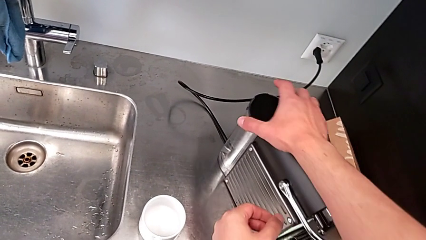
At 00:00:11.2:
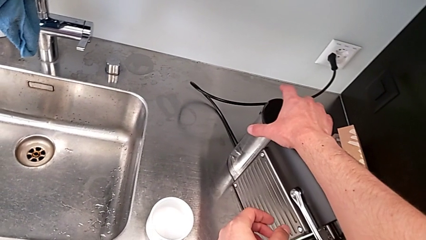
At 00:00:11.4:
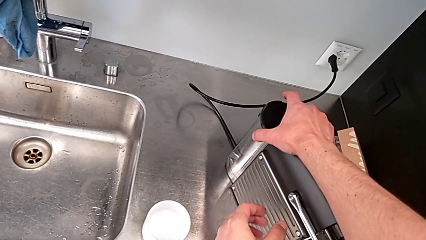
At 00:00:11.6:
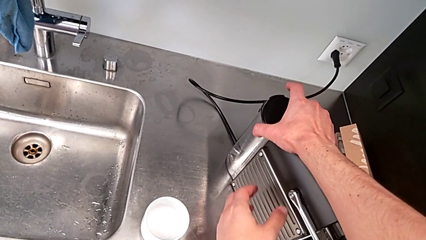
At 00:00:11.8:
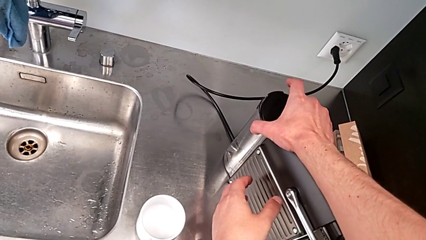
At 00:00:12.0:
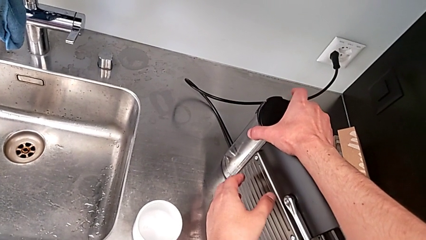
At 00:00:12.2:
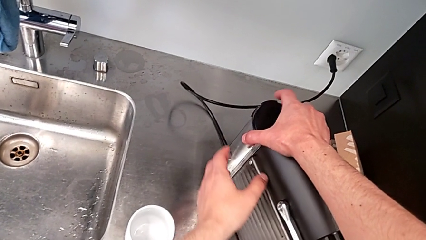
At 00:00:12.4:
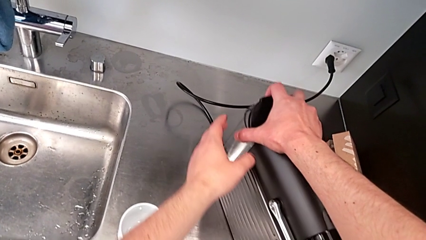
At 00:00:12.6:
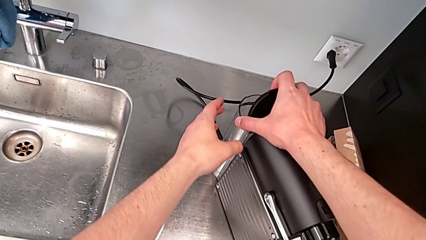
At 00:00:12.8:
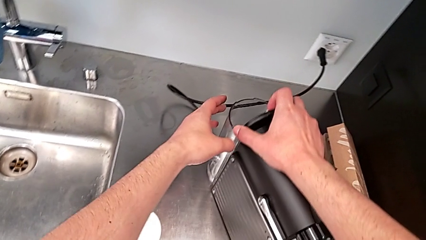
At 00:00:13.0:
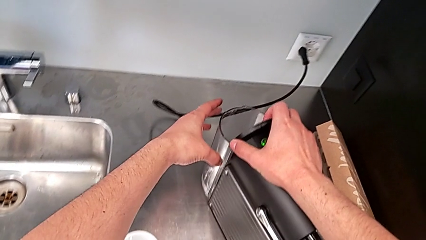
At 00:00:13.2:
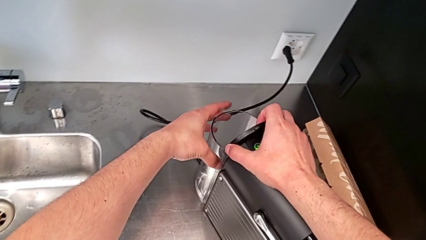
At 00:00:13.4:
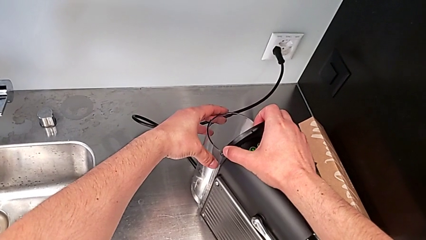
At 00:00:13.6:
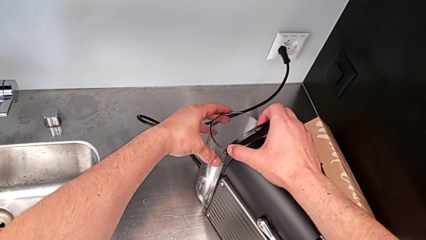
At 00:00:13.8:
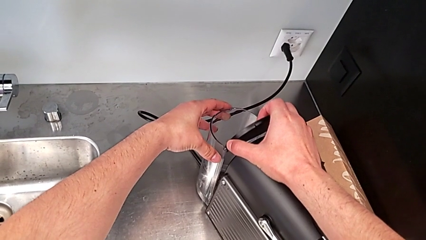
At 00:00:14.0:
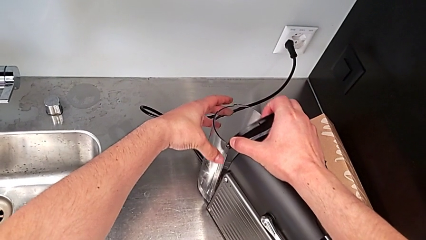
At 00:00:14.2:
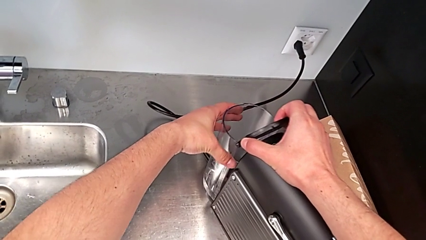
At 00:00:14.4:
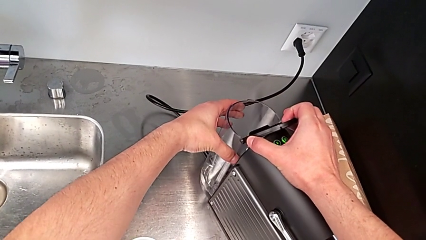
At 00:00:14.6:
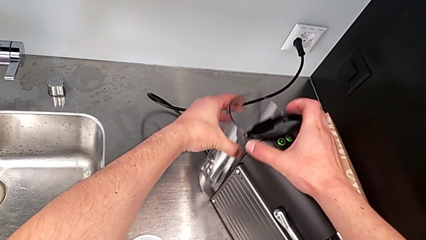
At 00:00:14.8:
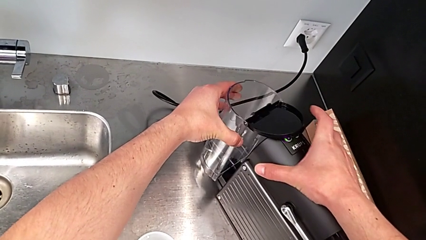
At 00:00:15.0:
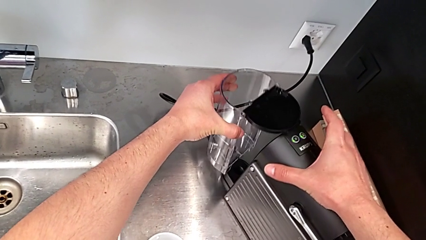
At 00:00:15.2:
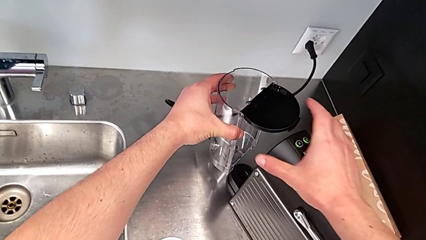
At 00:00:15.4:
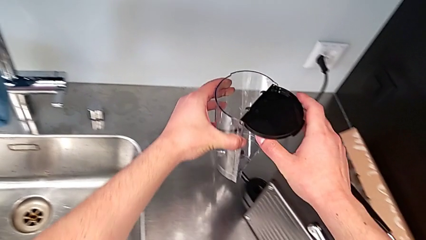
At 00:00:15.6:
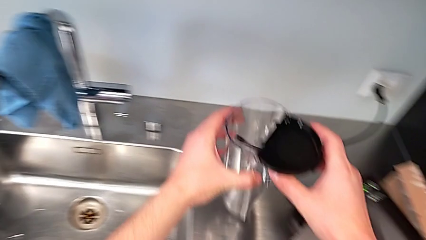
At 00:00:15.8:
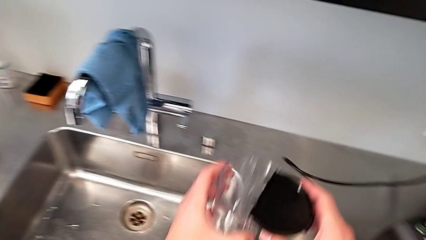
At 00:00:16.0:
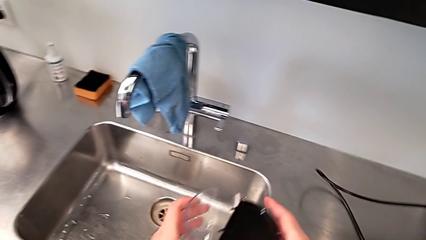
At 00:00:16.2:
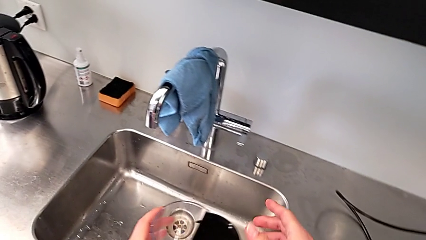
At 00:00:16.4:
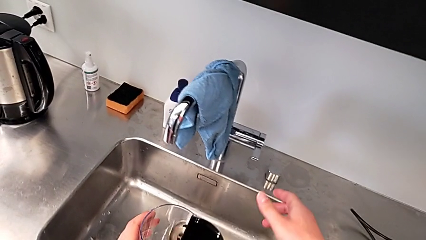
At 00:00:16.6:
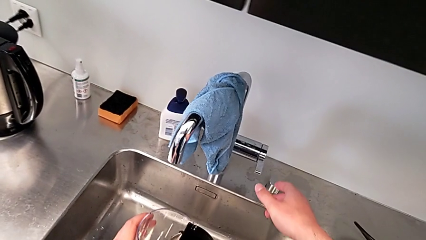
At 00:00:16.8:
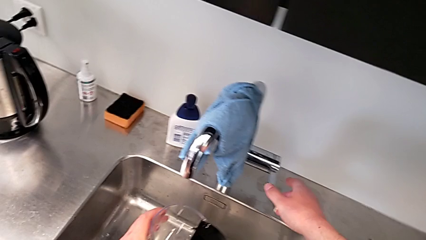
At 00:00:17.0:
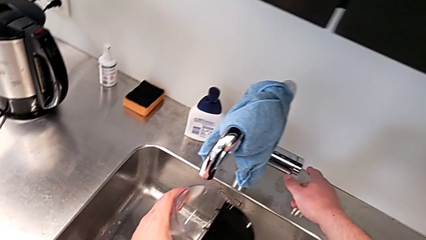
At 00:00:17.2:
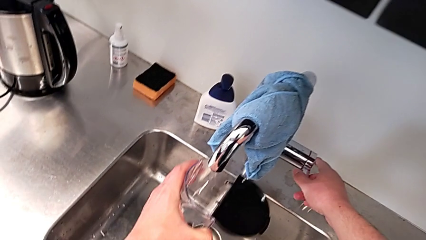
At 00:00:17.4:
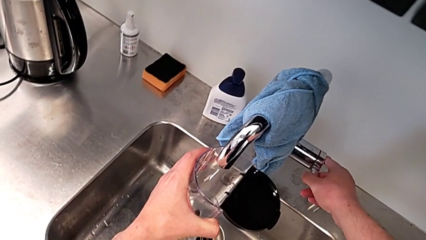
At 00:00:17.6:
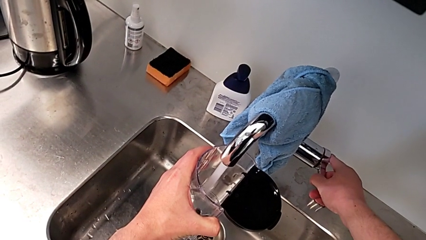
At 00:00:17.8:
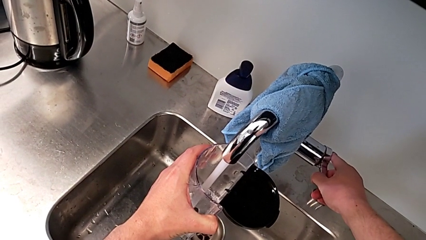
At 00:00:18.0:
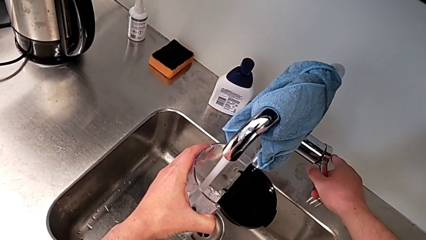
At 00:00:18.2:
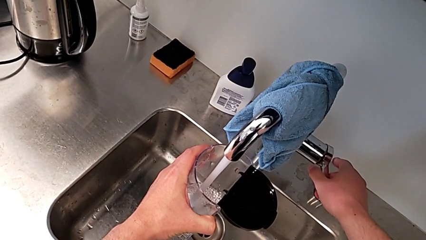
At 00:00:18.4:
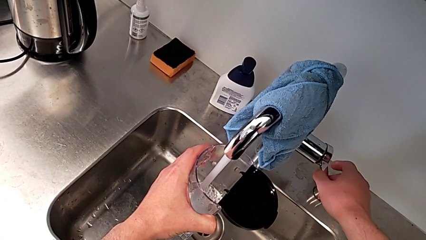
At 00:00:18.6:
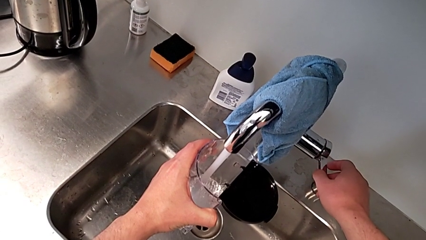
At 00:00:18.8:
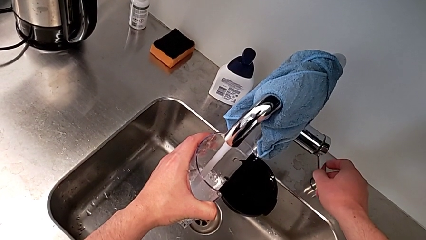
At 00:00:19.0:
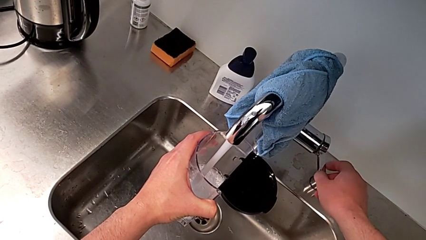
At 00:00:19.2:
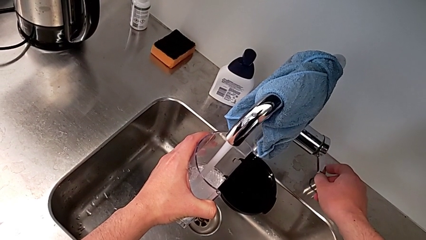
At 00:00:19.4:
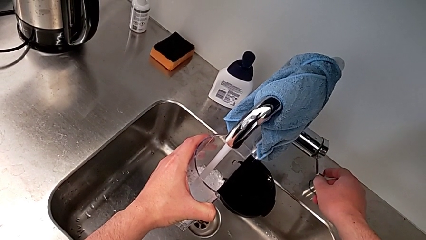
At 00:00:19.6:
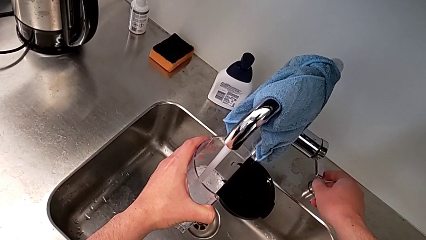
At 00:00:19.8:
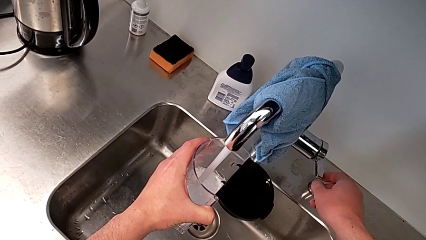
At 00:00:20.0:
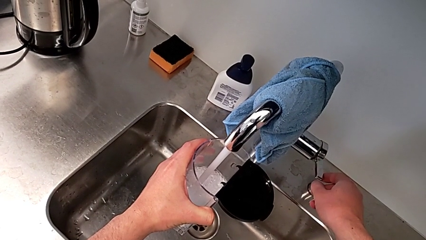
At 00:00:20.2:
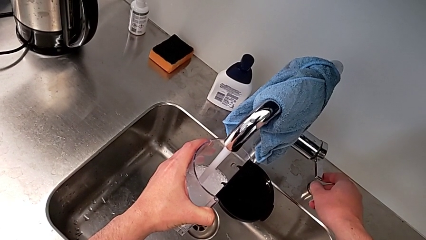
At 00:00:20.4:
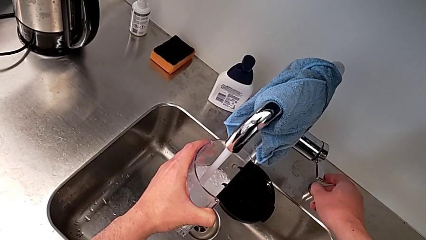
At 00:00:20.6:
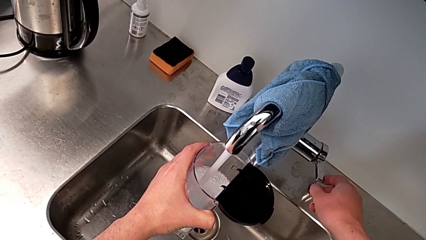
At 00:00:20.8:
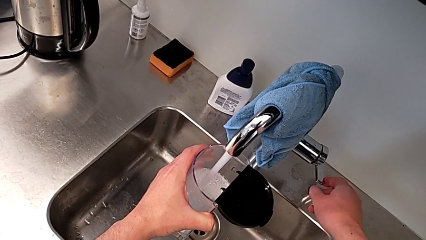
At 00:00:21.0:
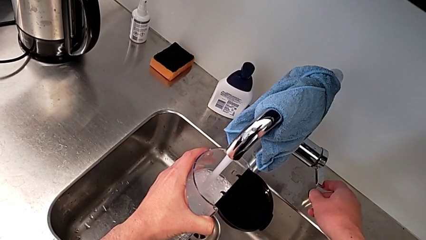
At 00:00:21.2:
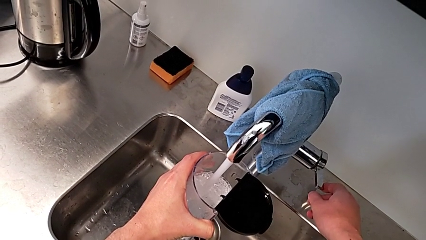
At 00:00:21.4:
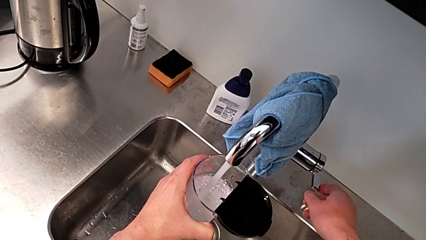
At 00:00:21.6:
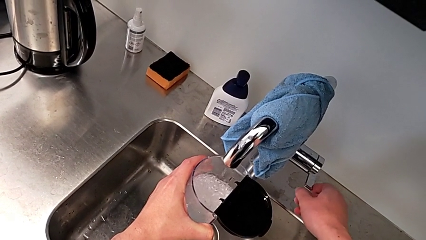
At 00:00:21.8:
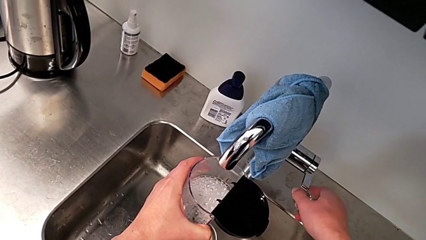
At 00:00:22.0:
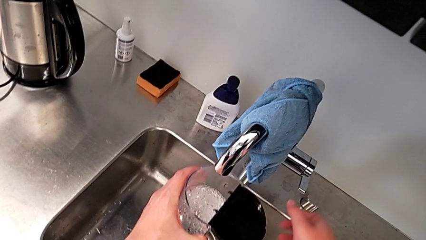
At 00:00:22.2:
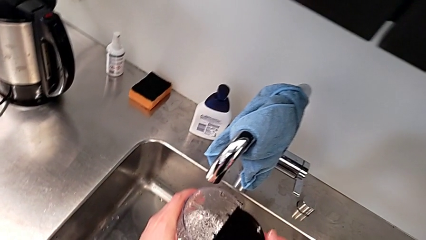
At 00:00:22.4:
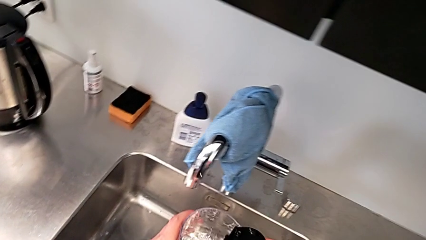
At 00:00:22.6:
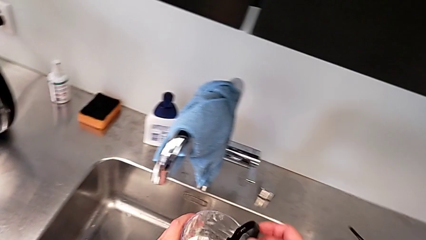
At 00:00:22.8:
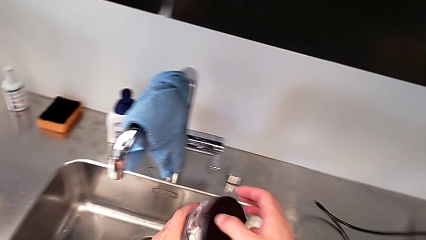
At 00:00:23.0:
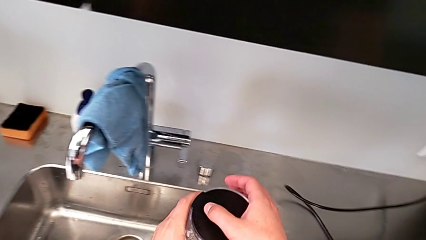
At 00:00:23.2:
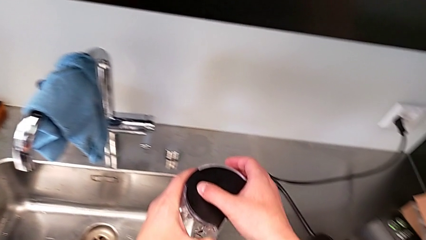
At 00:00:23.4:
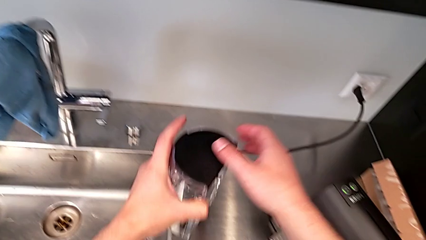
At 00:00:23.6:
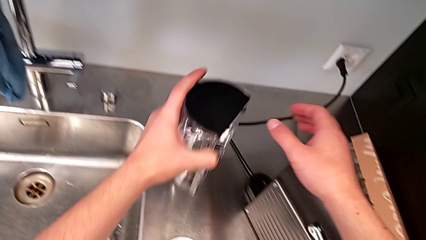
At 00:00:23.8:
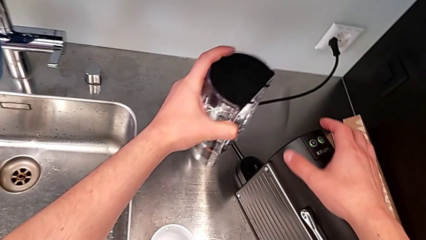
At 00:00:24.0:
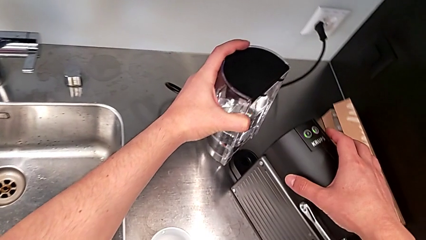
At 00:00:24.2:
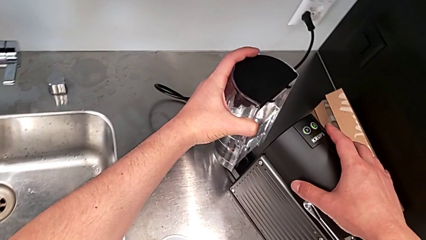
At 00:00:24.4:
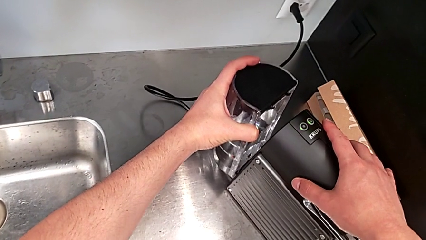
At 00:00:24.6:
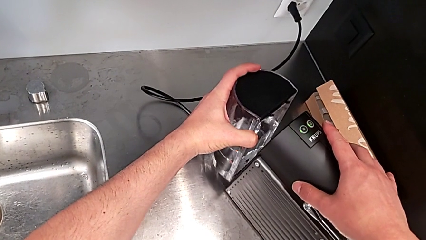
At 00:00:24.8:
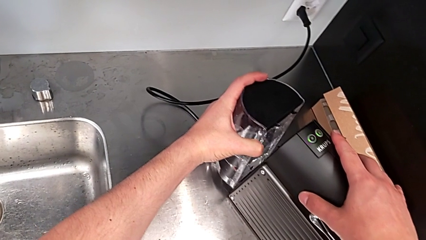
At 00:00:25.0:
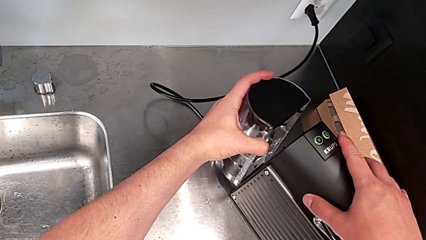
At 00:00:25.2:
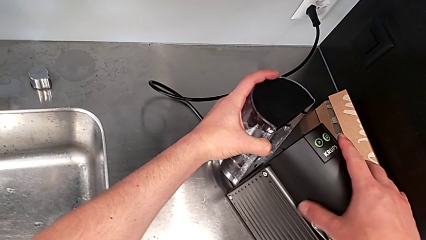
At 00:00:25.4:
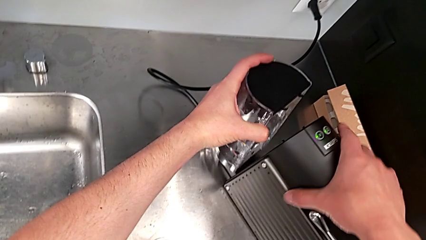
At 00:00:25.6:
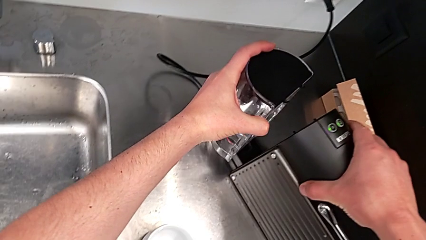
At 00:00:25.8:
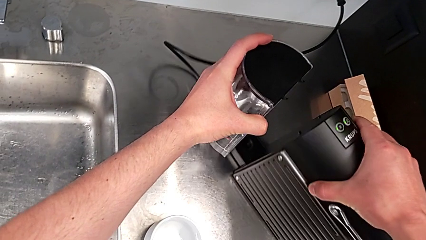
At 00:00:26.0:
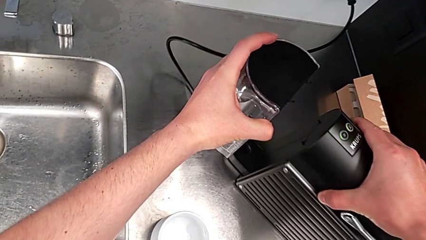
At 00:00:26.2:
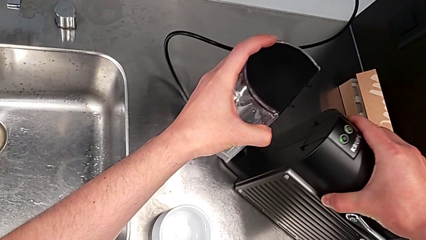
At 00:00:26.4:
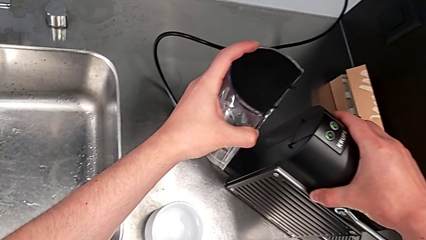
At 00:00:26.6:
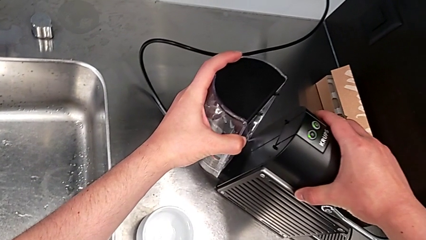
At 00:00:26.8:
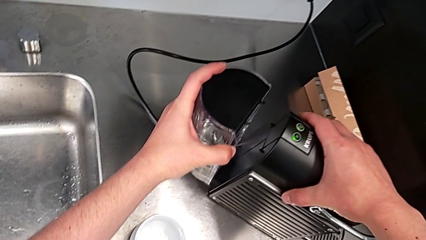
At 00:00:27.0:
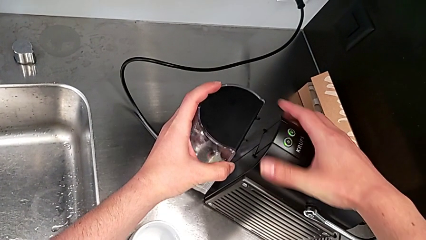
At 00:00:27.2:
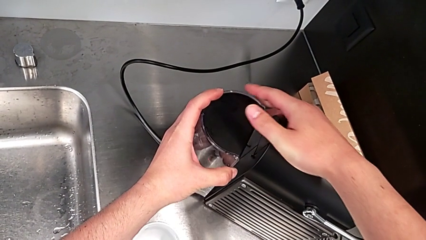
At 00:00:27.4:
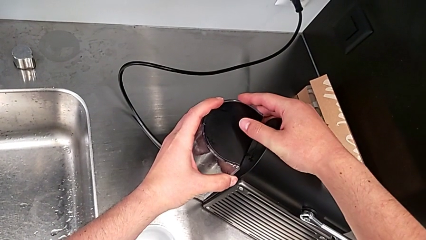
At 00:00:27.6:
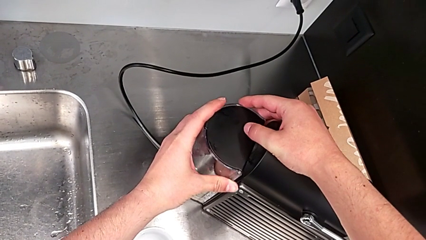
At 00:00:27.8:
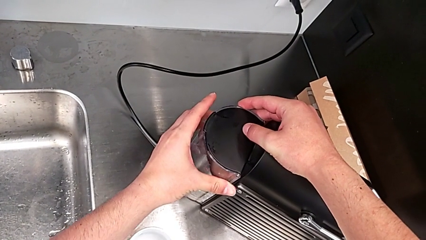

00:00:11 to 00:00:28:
The camera wearer is filling the water container. They approach the back water container with the left hand. They open the lid, withdraw the back water container, lift the water container, open the faucet, load the water container inside, close the faucet, lift the water container, close the back lid, place the water container, assemble the water container and align the capsule coffee machine, all with the right hand.
